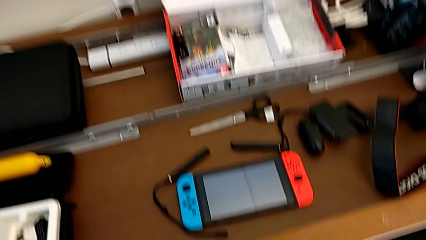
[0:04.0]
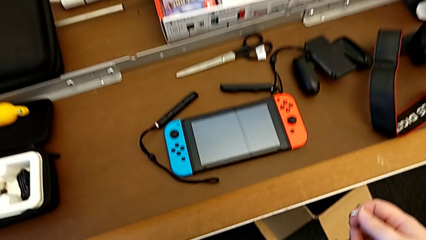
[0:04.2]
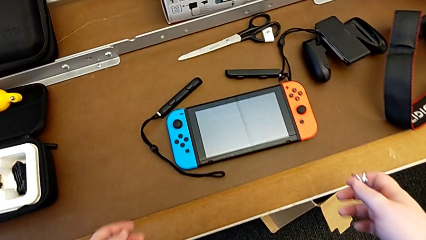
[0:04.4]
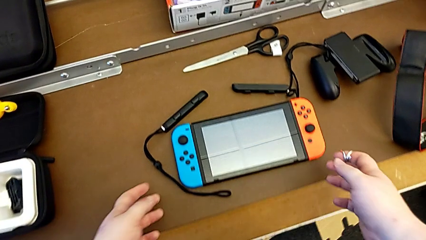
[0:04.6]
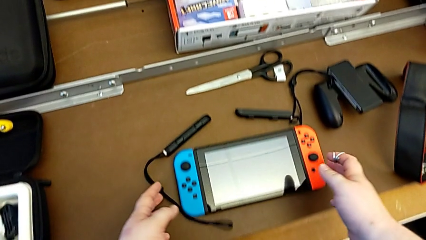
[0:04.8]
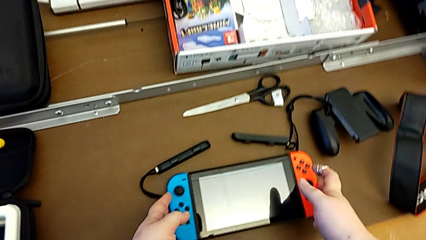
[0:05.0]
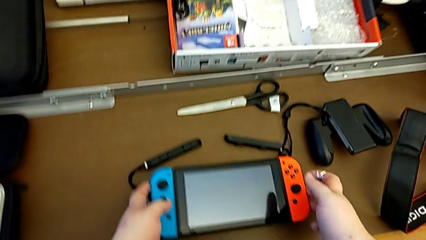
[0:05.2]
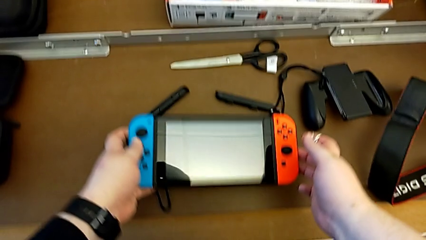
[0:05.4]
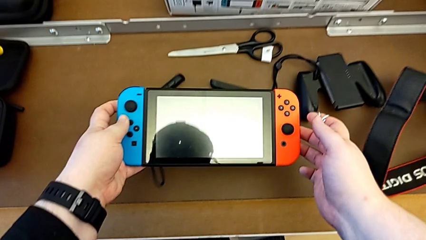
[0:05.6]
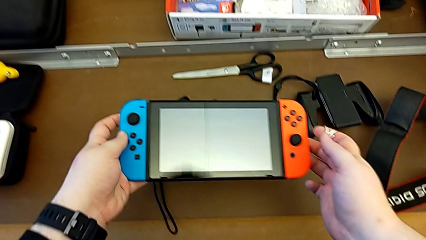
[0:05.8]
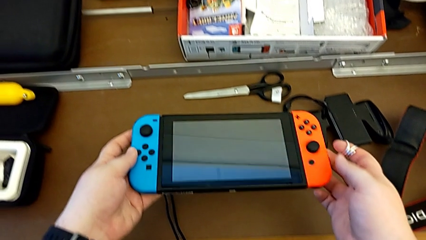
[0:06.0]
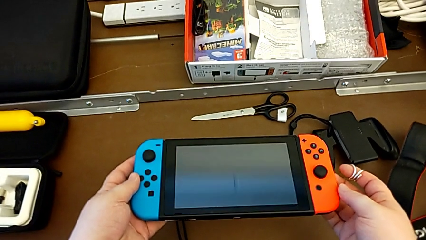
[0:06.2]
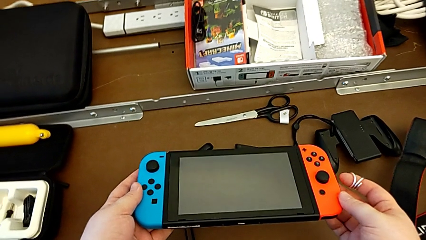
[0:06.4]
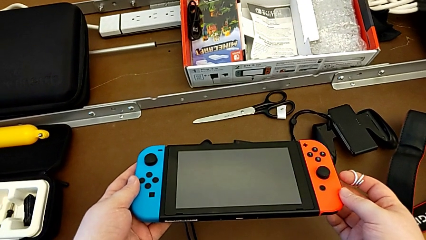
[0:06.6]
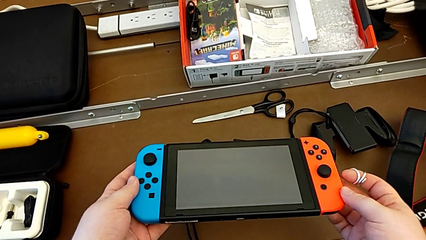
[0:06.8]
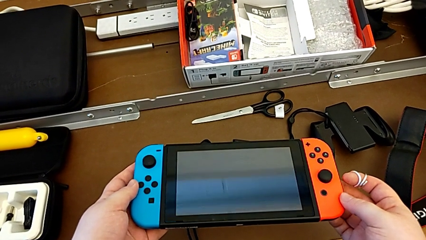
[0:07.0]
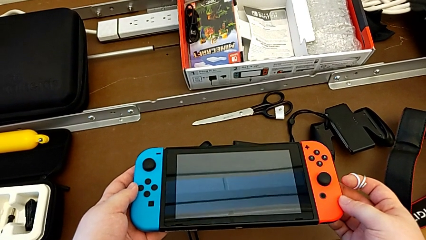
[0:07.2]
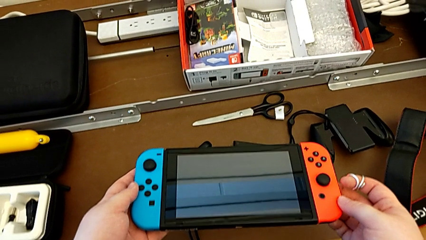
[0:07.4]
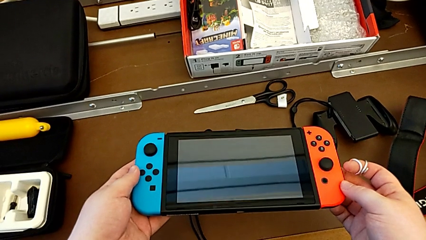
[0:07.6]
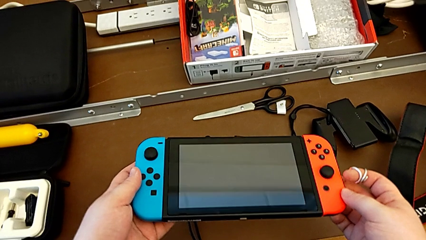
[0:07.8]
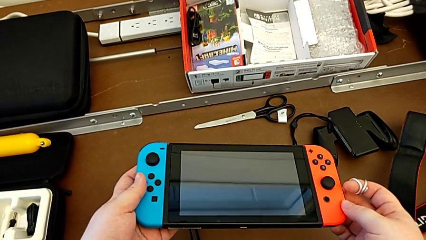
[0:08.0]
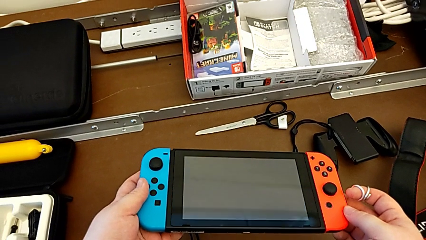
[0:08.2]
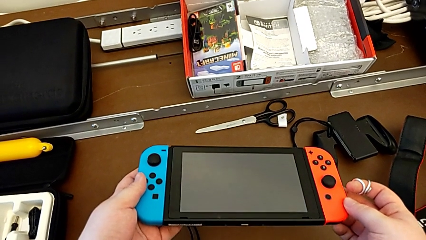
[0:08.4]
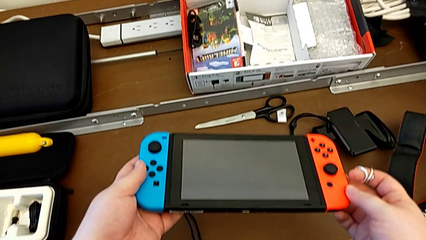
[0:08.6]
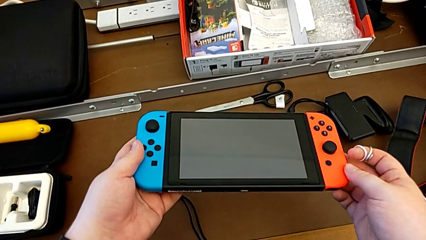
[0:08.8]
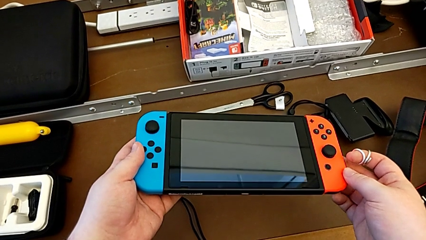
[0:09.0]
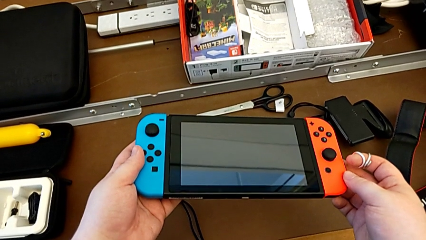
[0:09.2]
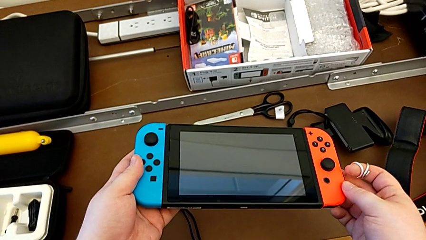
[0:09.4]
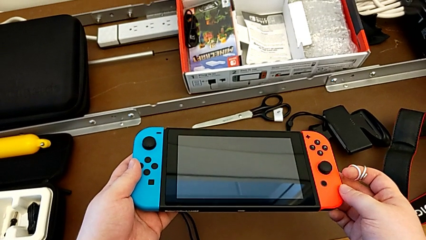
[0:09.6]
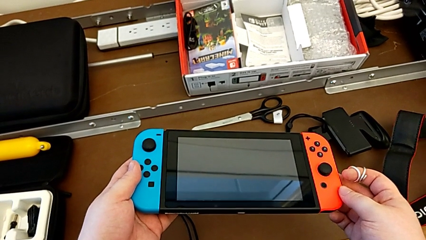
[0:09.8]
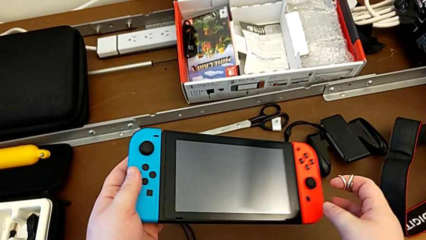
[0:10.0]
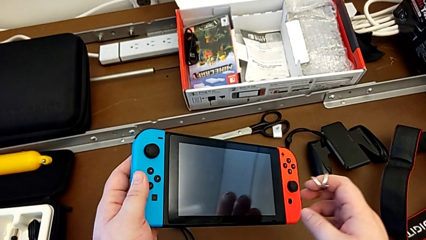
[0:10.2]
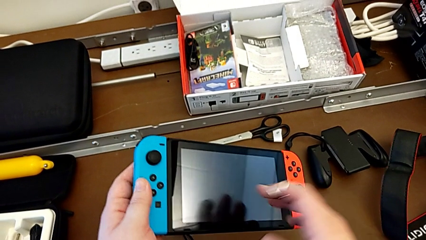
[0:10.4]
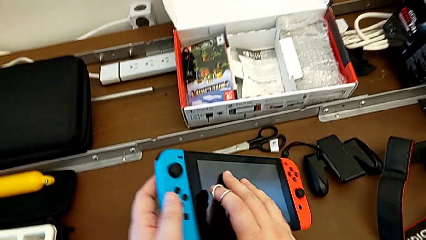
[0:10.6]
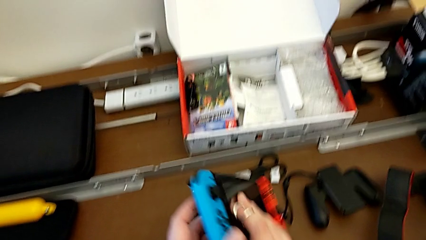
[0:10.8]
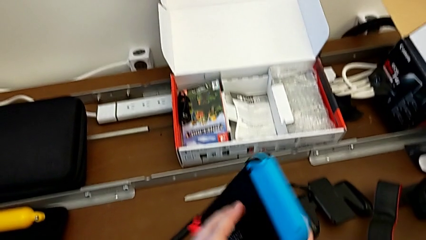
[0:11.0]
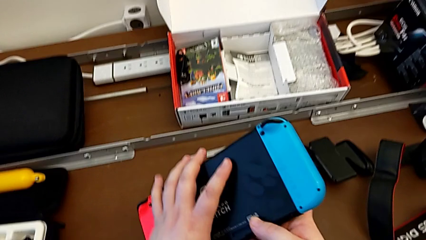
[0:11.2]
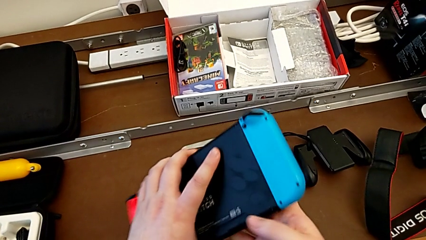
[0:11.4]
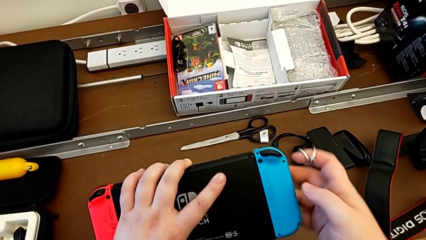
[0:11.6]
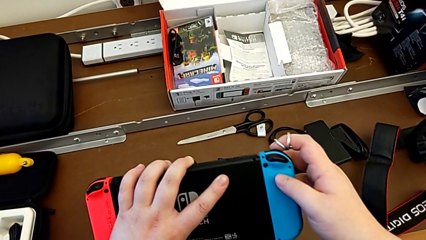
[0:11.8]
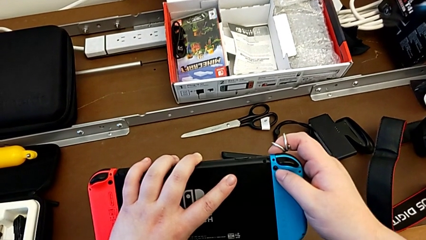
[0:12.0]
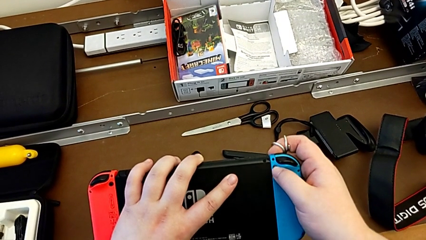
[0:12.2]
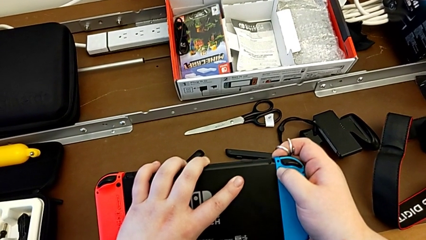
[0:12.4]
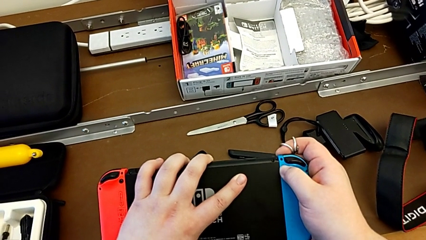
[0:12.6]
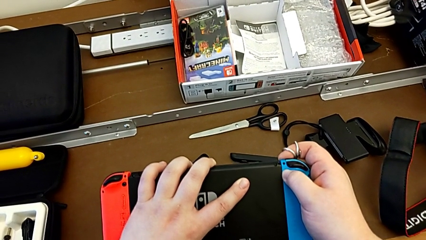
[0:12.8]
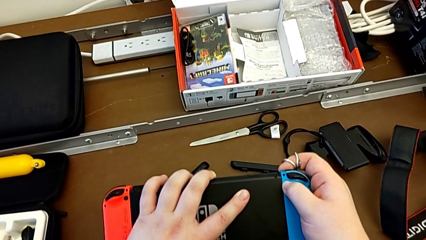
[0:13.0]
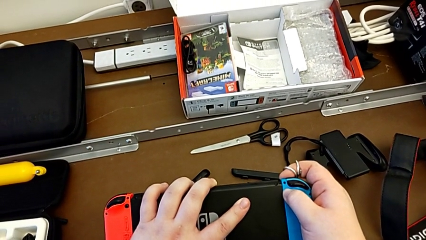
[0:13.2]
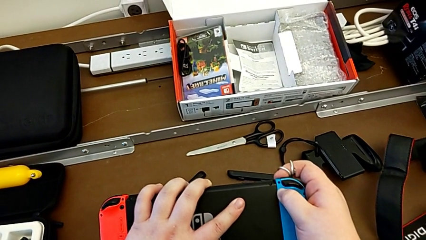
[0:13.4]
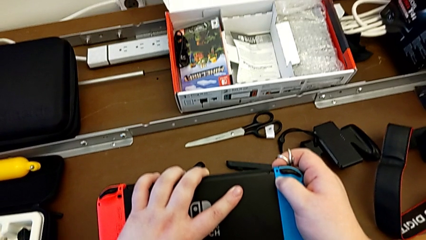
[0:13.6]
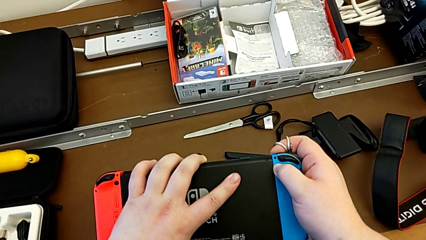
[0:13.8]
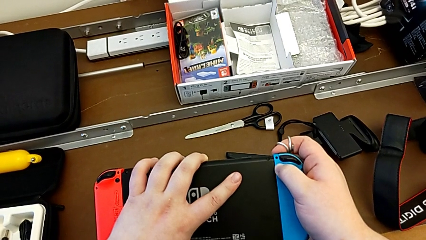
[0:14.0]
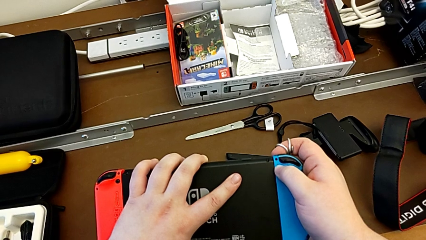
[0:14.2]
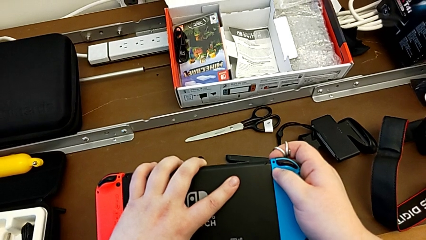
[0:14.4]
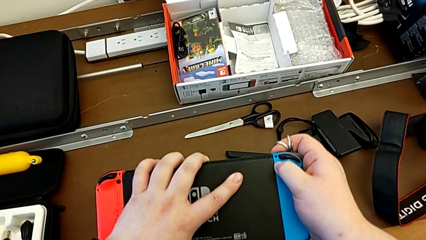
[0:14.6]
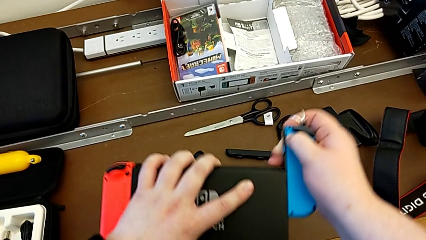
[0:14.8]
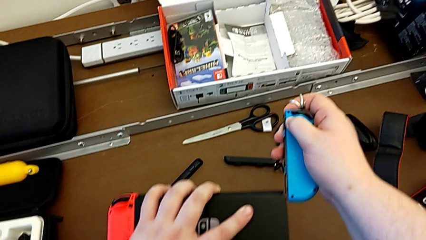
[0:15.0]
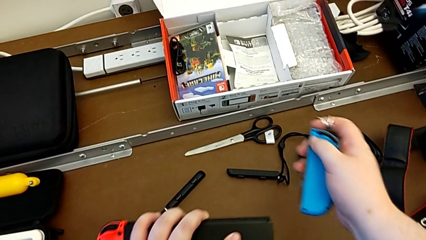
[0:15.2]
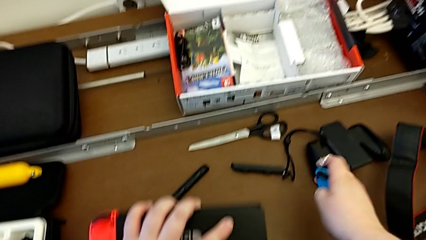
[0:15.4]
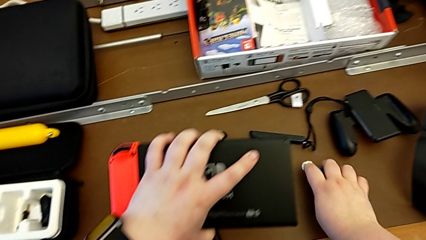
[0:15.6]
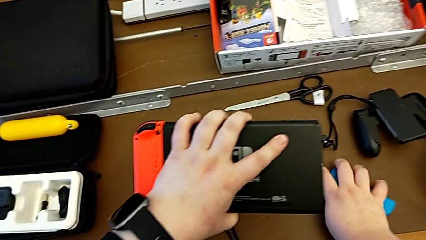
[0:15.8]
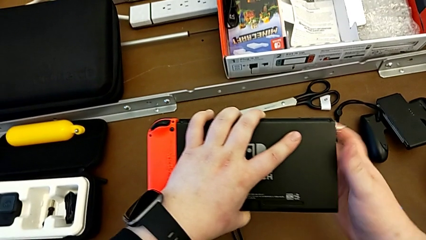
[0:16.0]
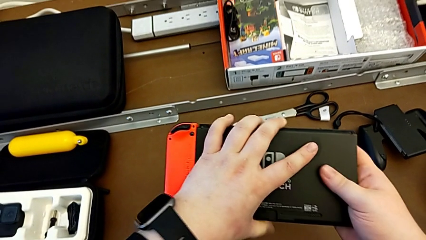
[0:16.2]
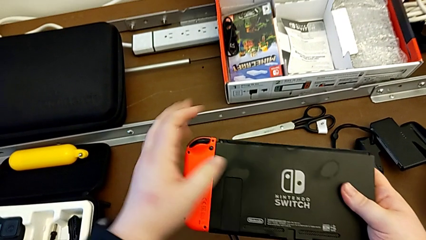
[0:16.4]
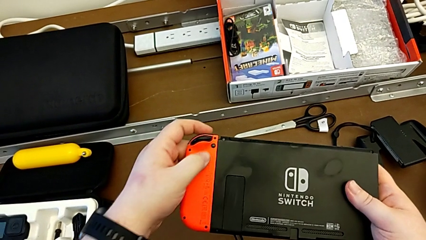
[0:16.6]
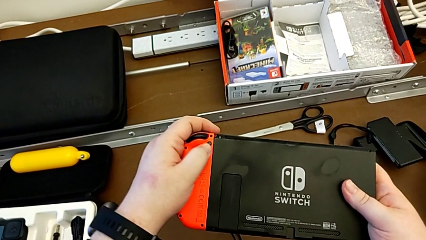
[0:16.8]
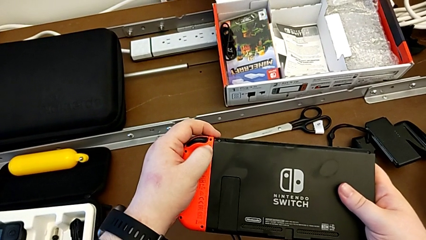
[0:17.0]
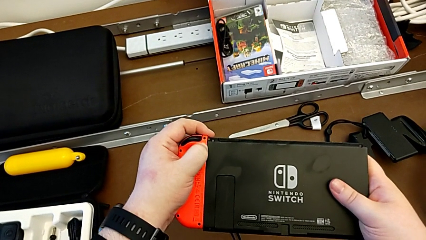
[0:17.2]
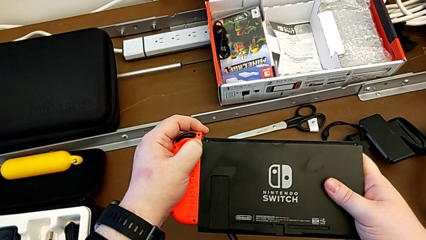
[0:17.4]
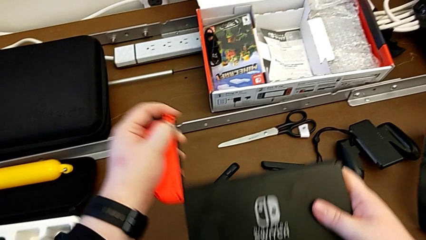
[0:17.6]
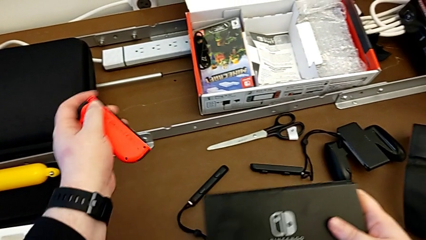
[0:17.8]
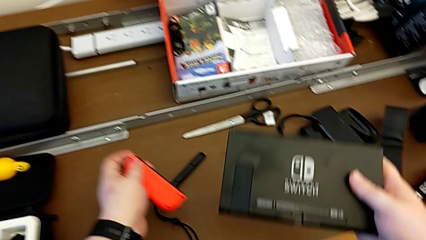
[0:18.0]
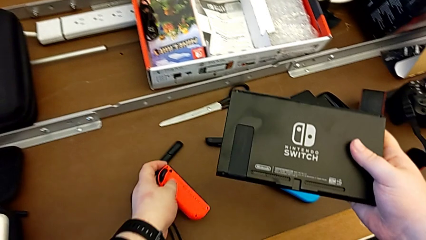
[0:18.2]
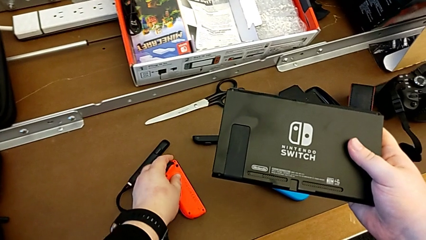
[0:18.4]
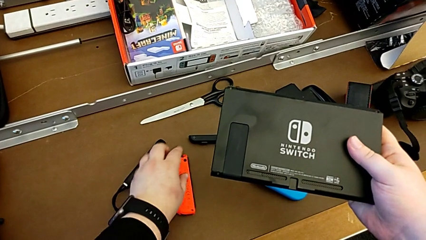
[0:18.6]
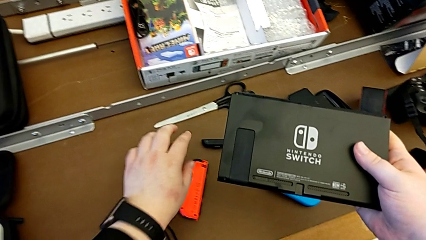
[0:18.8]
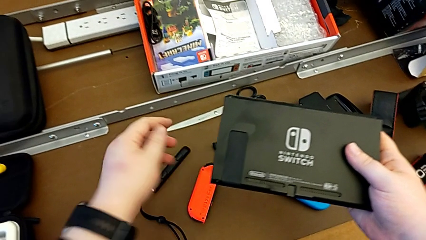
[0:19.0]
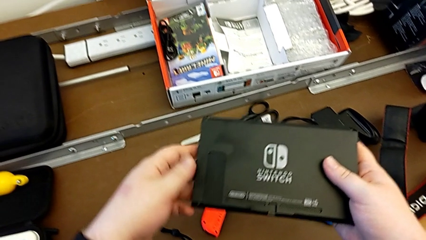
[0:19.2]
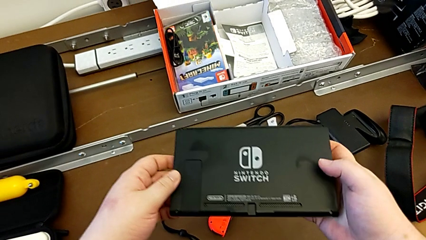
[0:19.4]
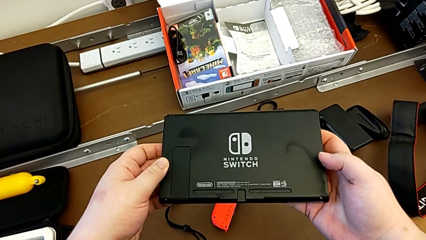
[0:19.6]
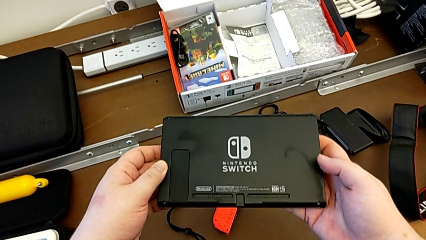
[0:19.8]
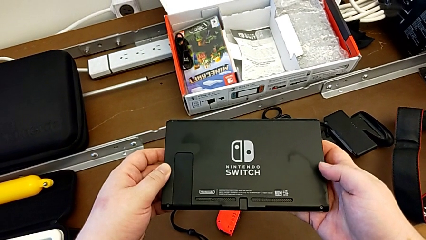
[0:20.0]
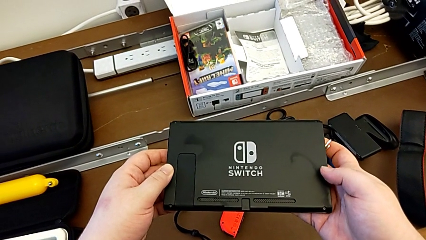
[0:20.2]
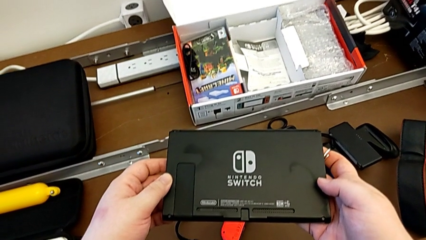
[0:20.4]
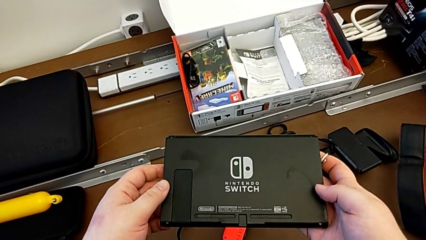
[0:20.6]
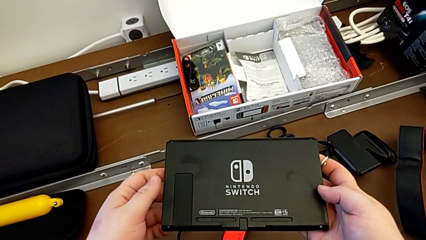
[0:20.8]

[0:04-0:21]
The camera wearer removes the Joy-Con controller from the Nintendo Switch. They grab the Nintendo Switch, lift it and rotate it. They press the right release button with the left hand, withdraw the blue Joy-Con controller with the right hand and place it. They grab the red Joy-Con controller, withdraw it with the left hand, press the release button with the right hand, withdraw the red Joy-Con controller with the left hand and begin to place it.
